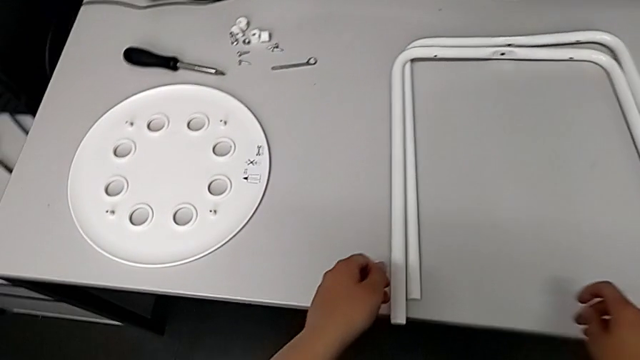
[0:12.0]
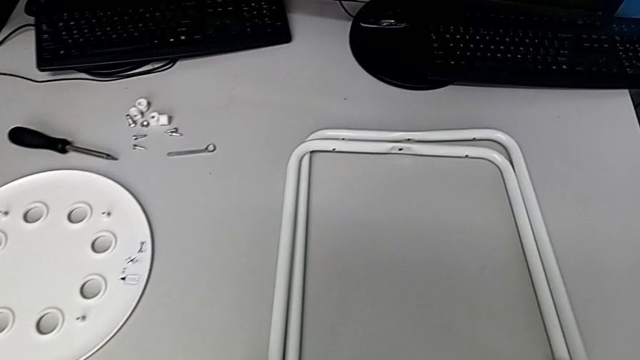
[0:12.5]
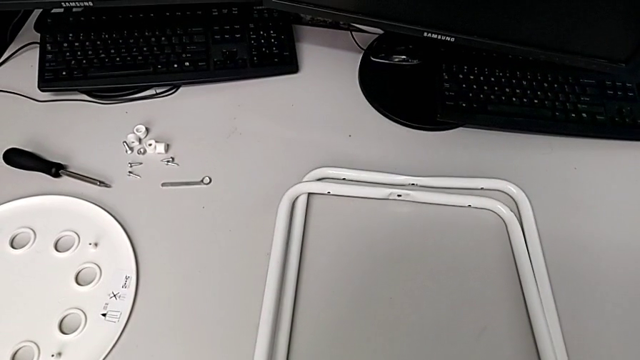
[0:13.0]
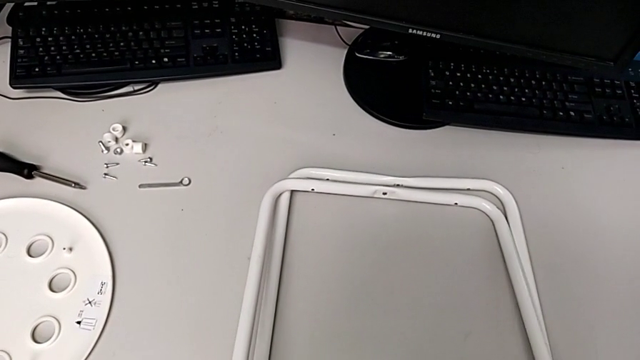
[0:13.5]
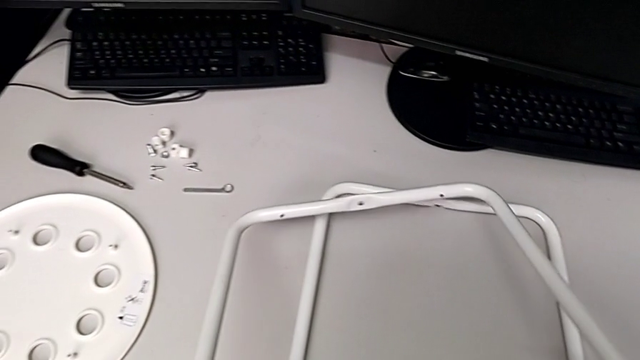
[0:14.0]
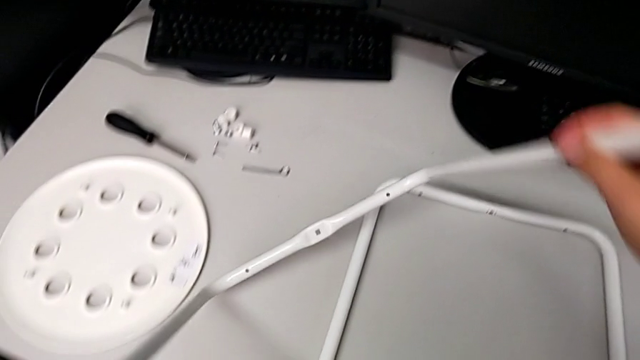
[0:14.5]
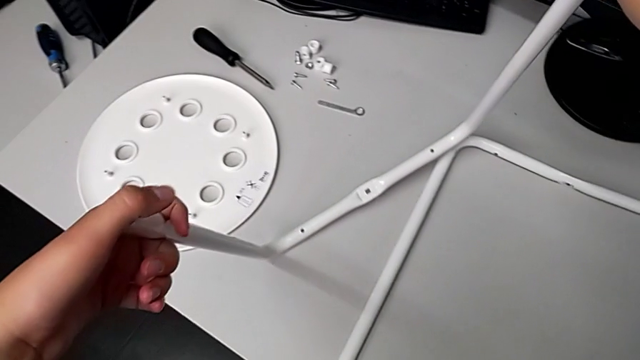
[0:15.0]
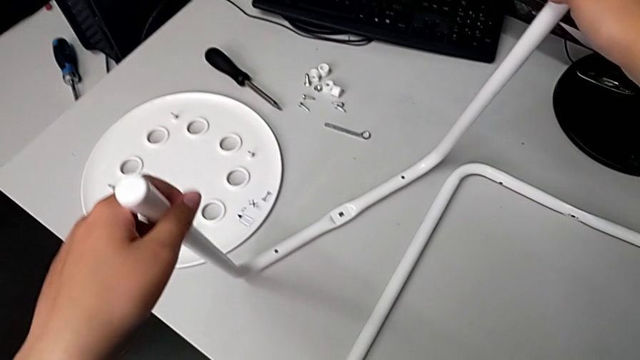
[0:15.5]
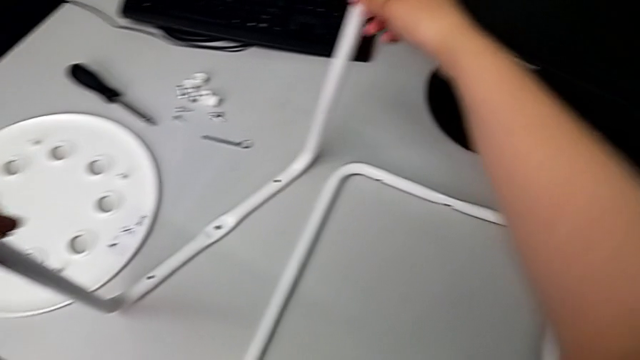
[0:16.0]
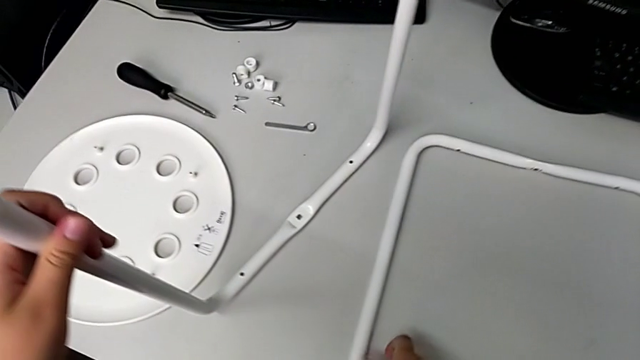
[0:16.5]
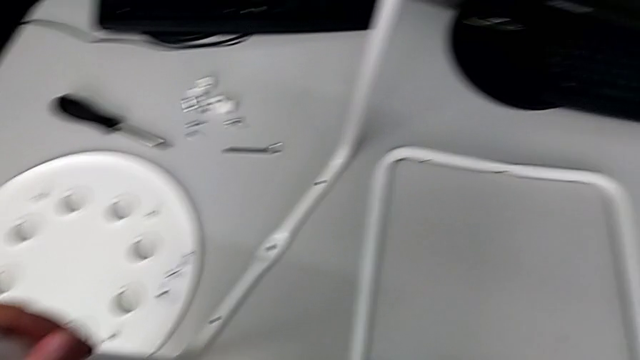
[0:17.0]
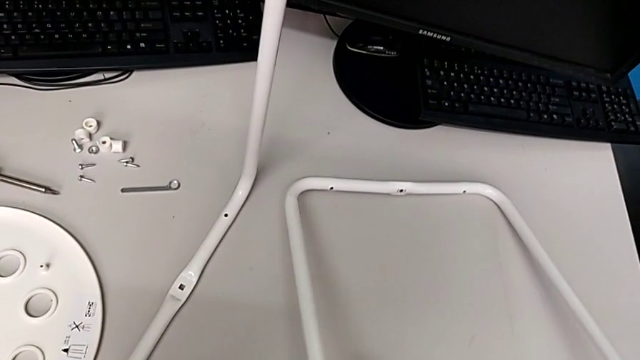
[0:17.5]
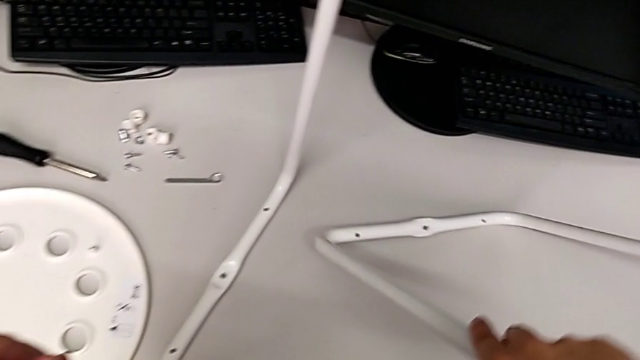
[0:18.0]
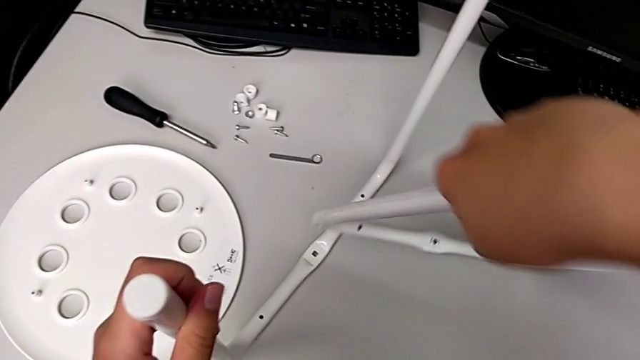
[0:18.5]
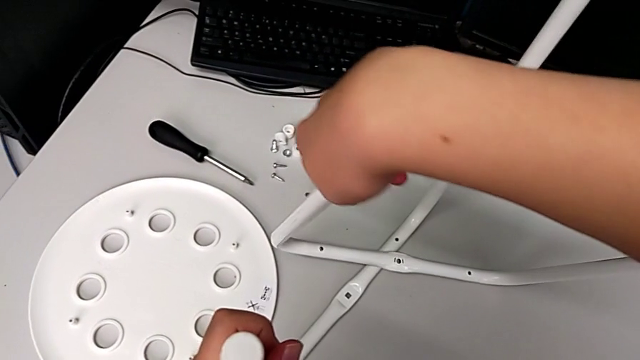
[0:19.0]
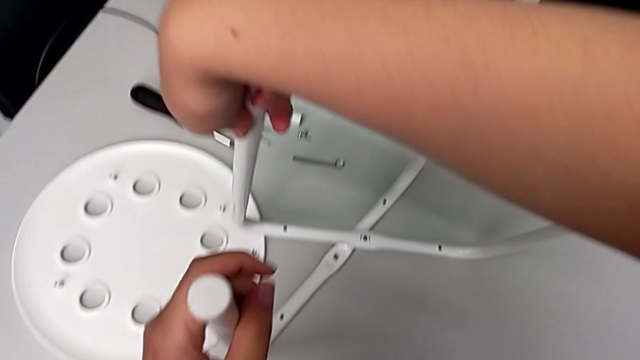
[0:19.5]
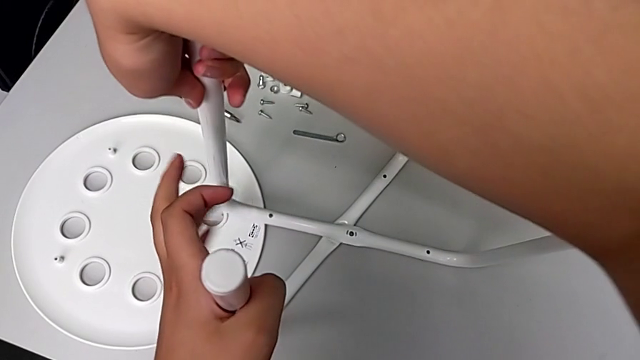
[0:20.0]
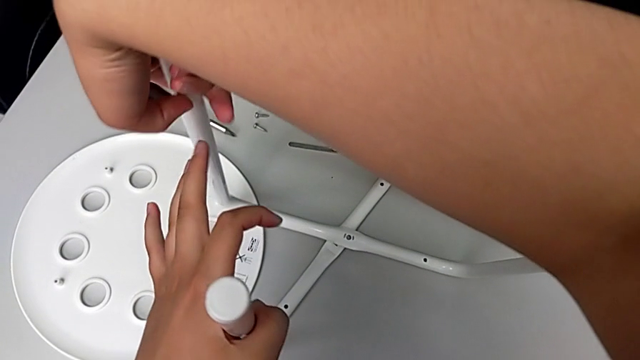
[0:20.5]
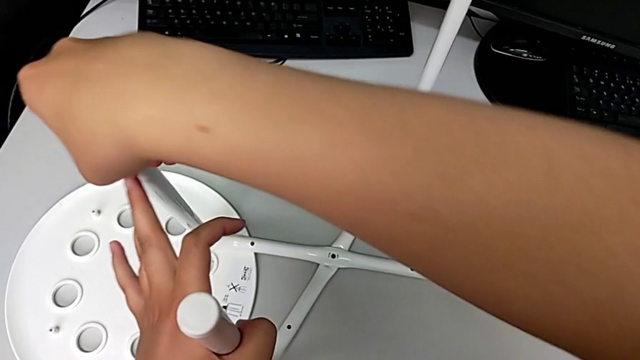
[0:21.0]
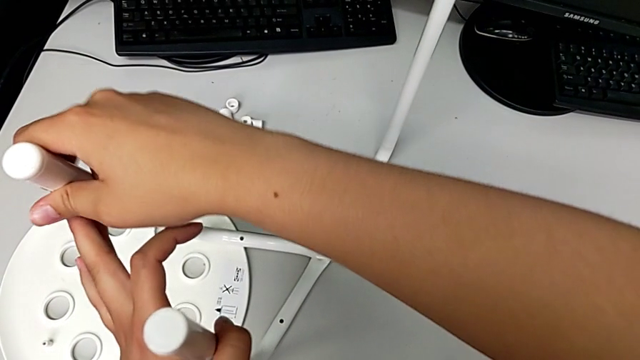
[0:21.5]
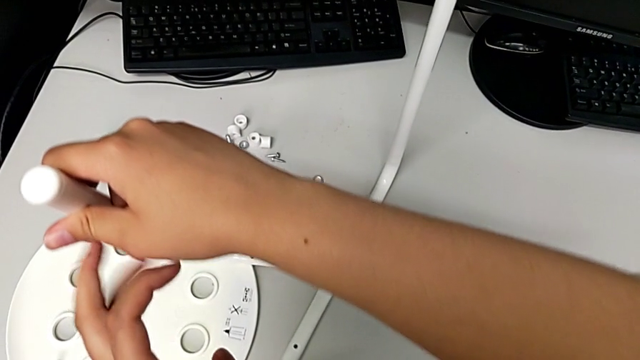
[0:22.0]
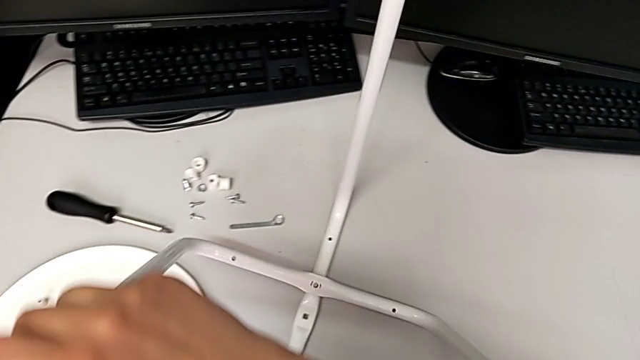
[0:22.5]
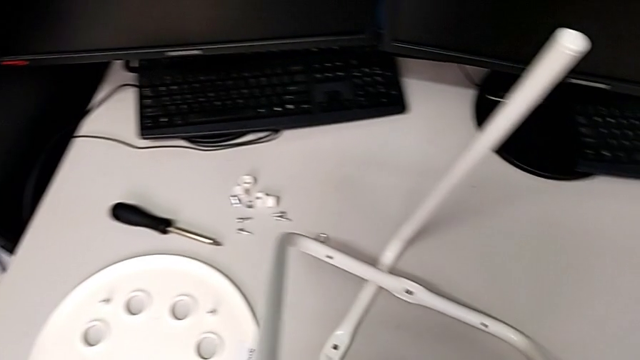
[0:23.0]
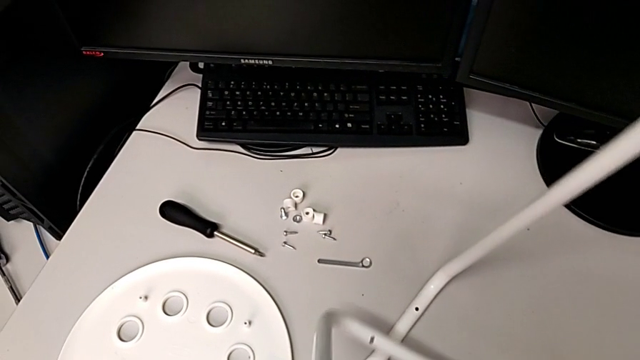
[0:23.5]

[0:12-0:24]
The camera wearer is assembling the legs. They lift the first leg, lift the second leg and stack it.

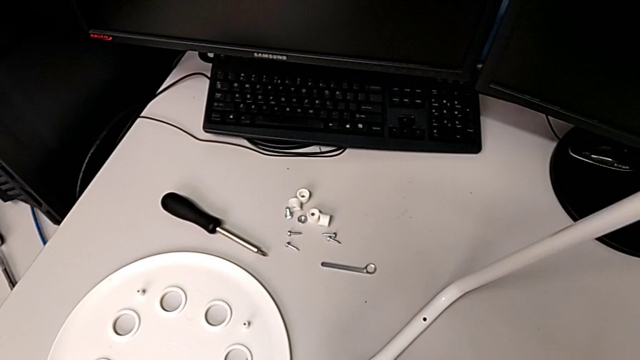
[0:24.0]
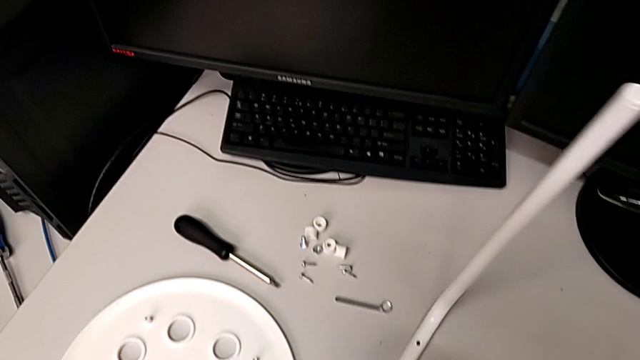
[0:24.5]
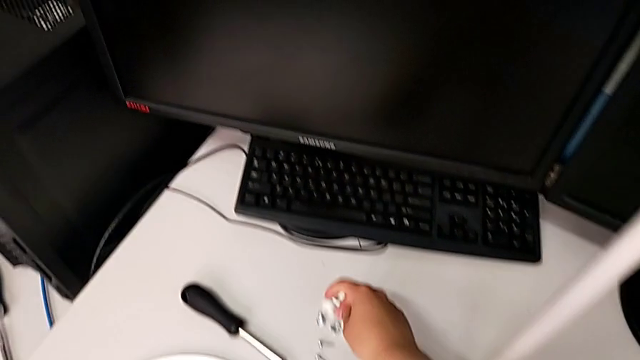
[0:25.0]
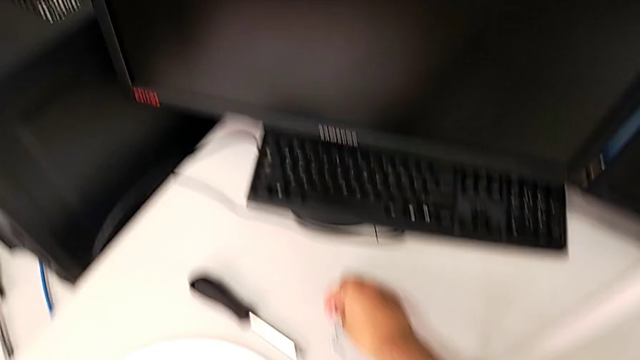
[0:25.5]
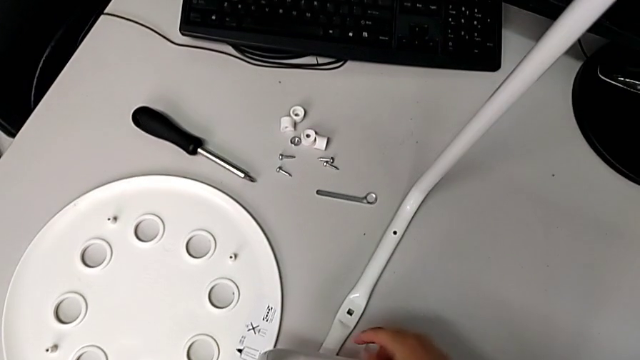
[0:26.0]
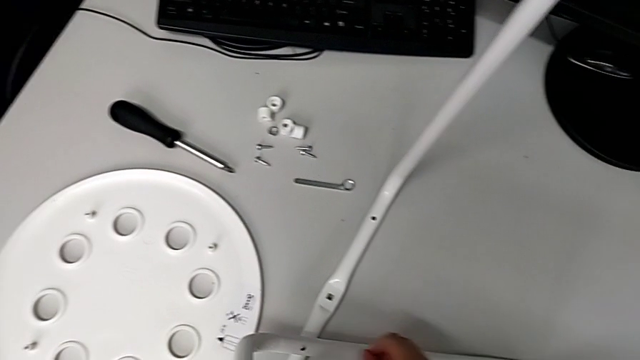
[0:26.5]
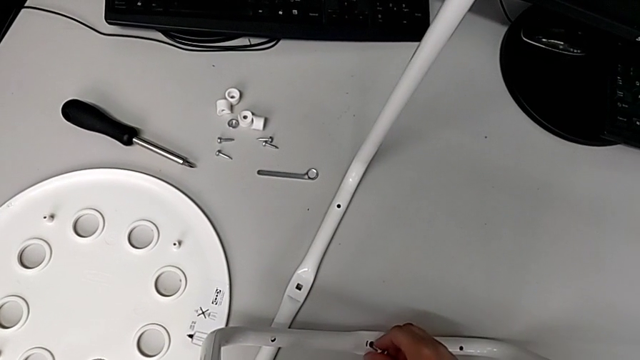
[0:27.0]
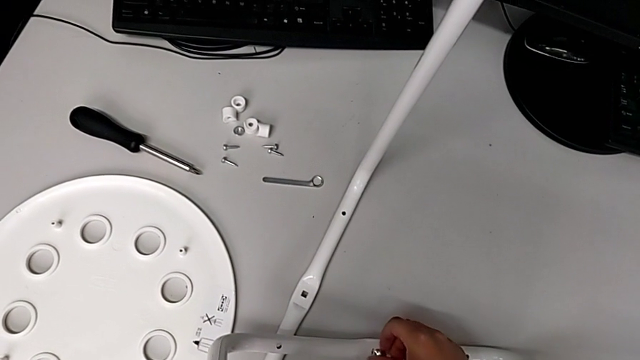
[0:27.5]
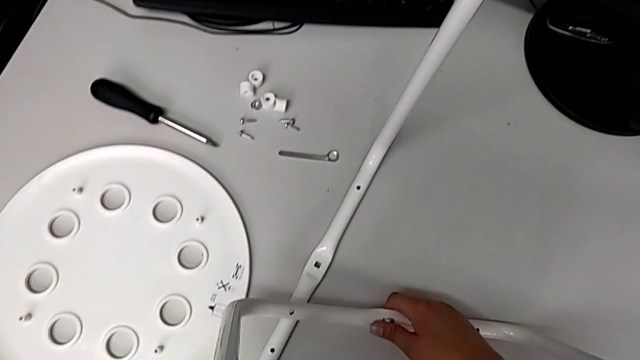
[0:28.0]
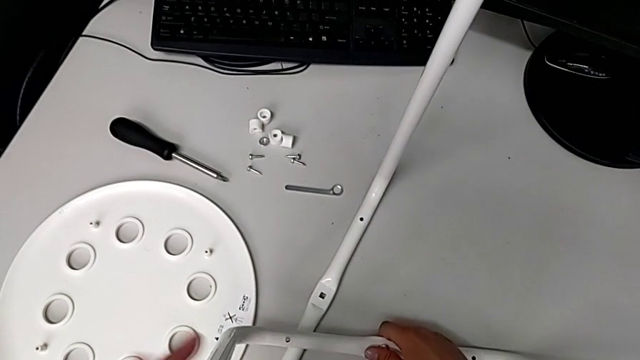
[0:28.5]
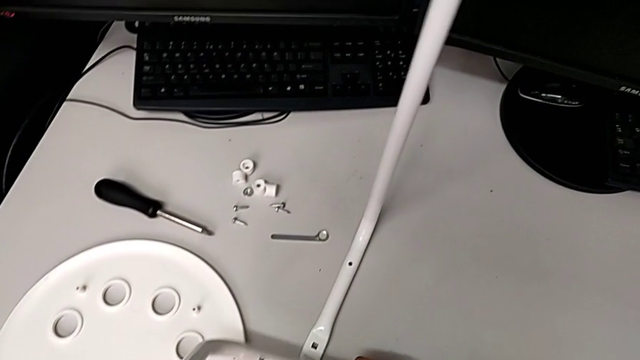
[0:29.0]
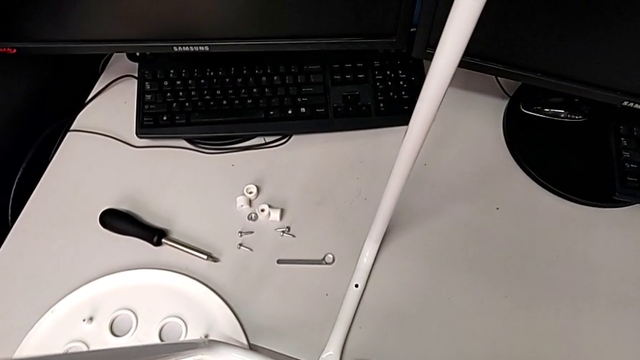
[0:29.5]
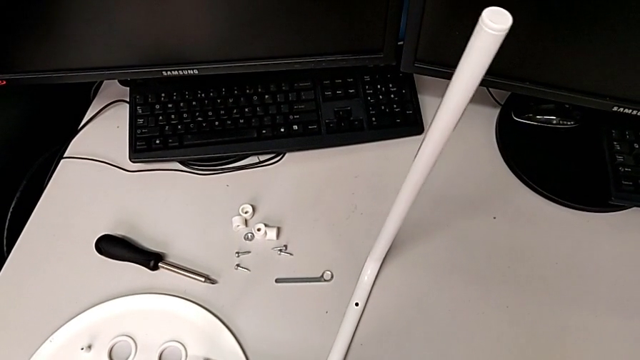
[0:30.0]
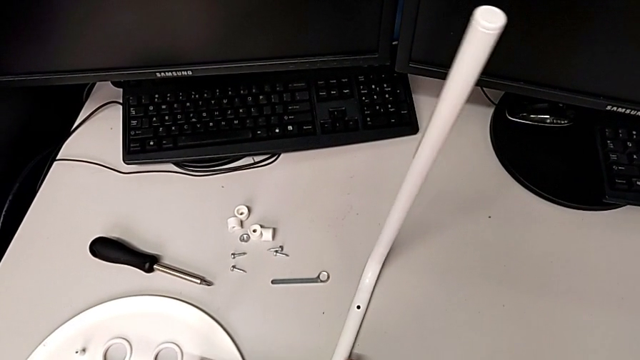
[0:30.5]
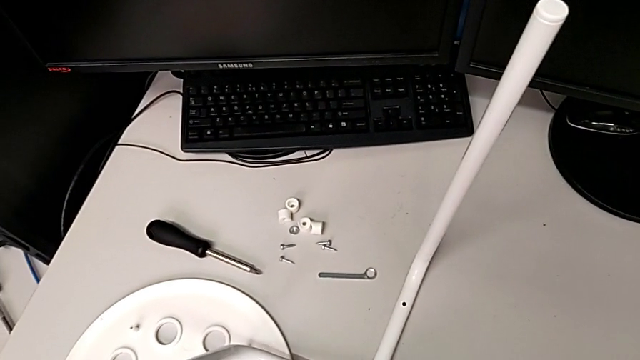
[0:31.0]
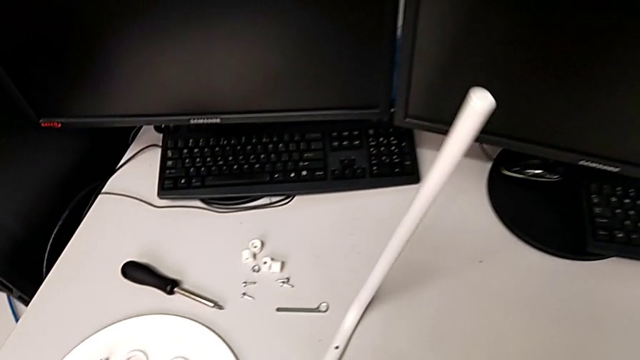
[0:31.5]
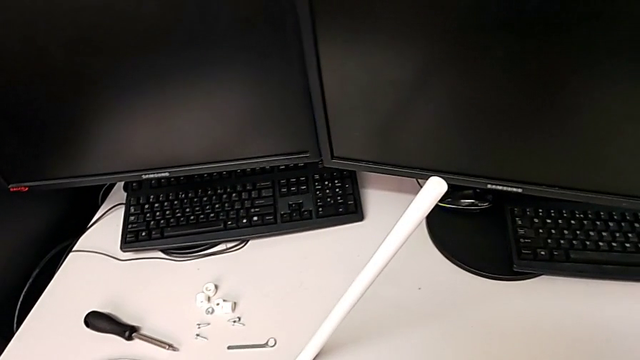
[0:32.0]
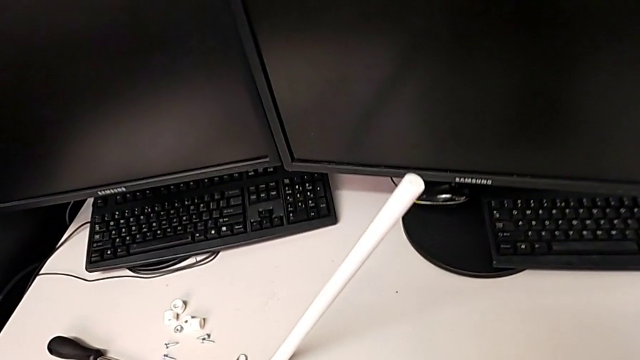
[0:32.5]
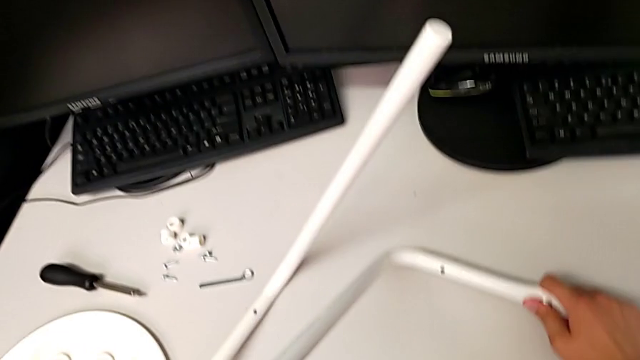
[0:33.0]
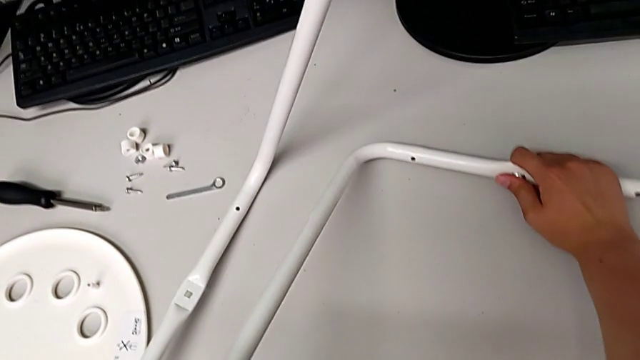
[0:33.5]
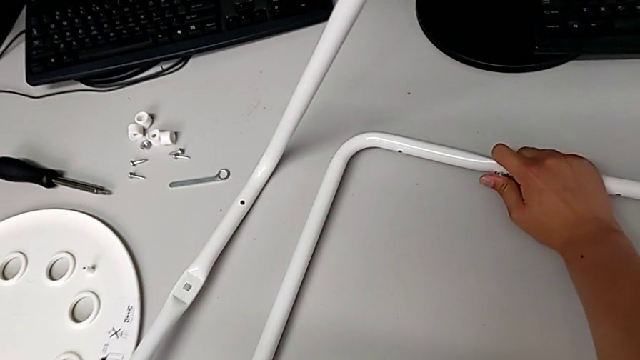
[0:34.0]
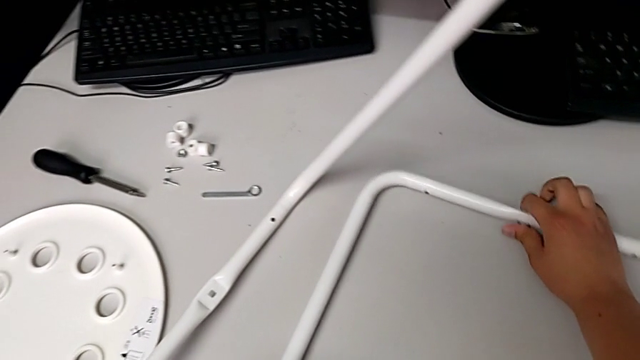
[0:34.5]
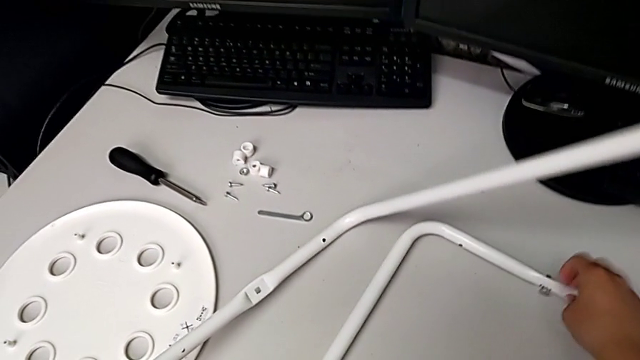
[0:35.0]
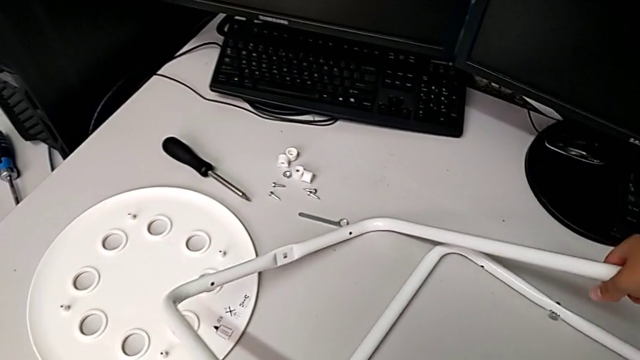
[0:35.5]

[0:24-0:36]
The camera wearer is assembling the legs. They grab the bolt, insert it, wrongly drop the second leg and grab the first leg.
